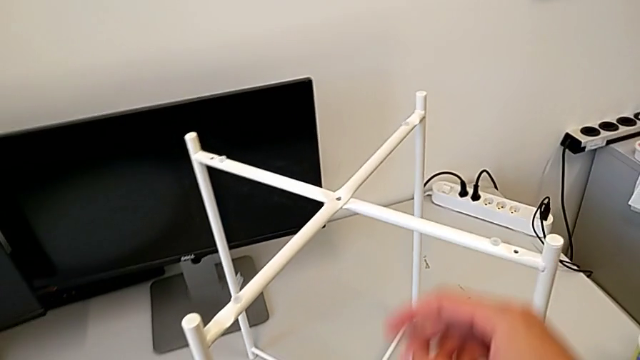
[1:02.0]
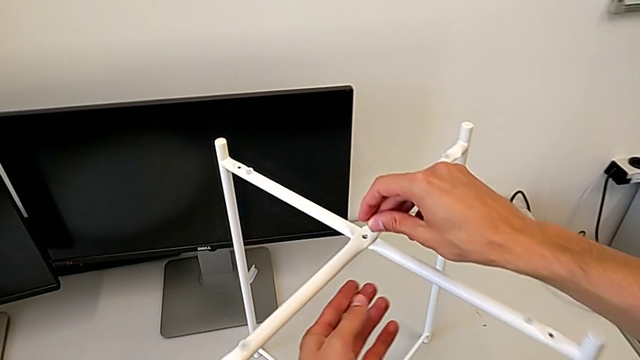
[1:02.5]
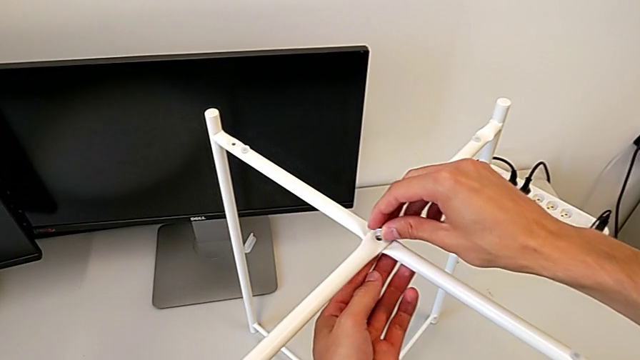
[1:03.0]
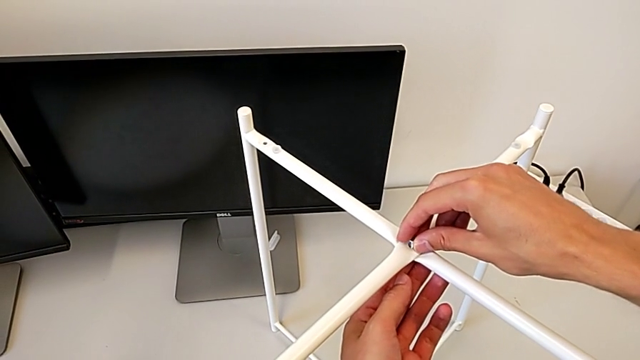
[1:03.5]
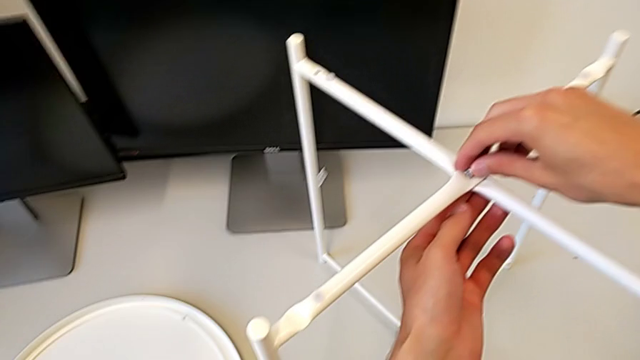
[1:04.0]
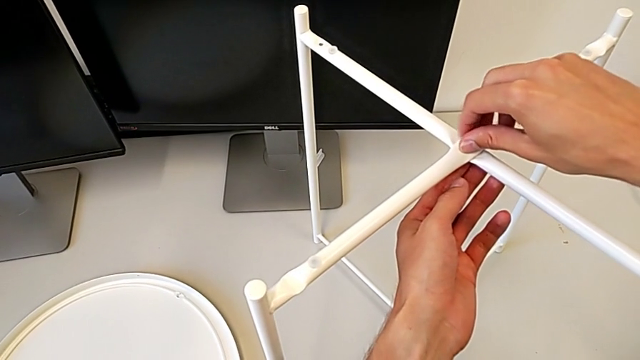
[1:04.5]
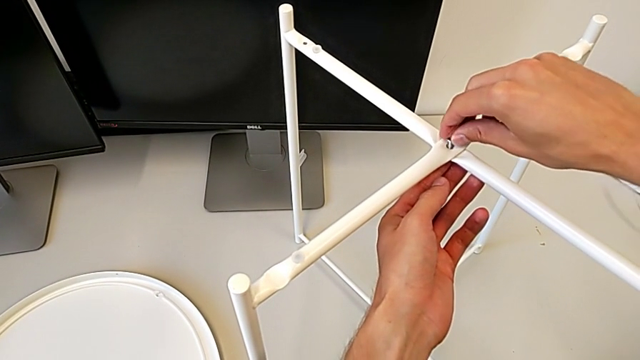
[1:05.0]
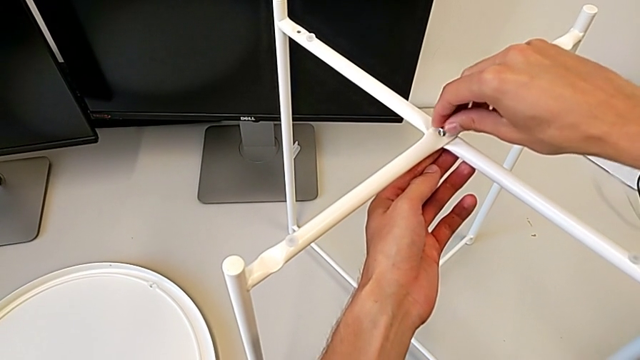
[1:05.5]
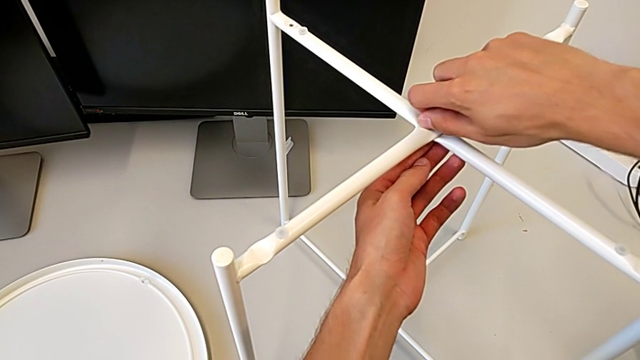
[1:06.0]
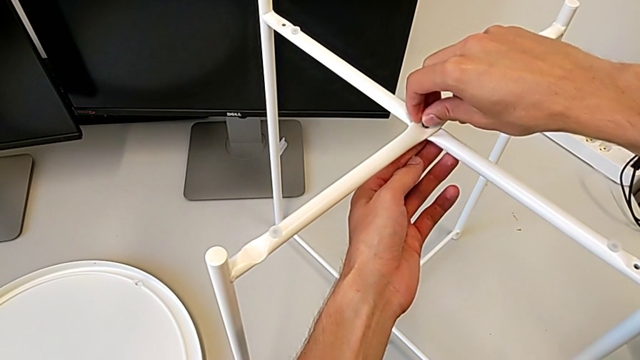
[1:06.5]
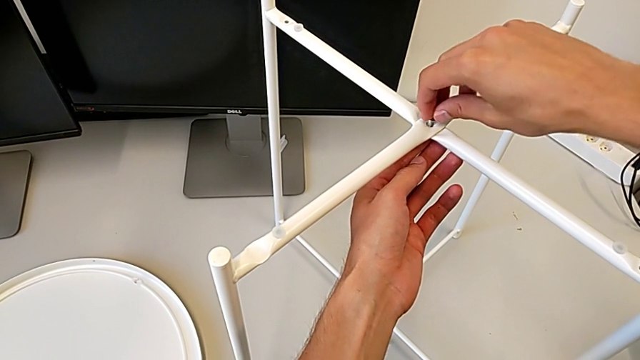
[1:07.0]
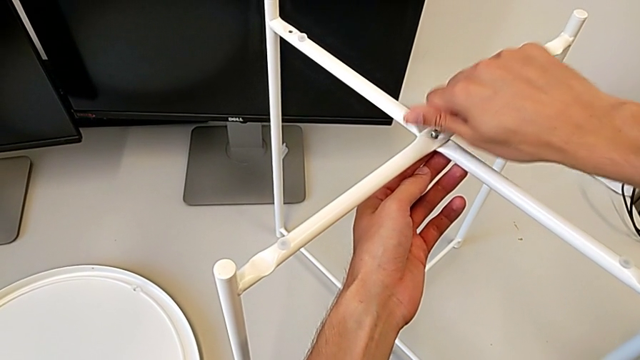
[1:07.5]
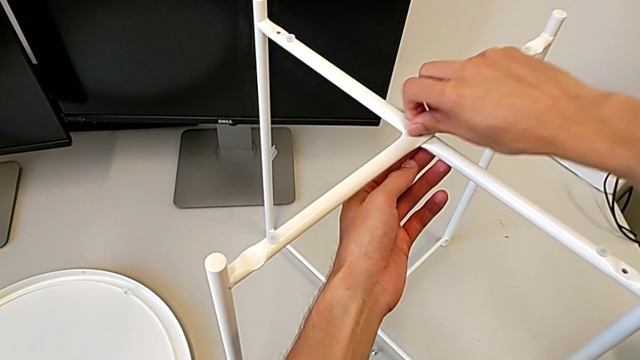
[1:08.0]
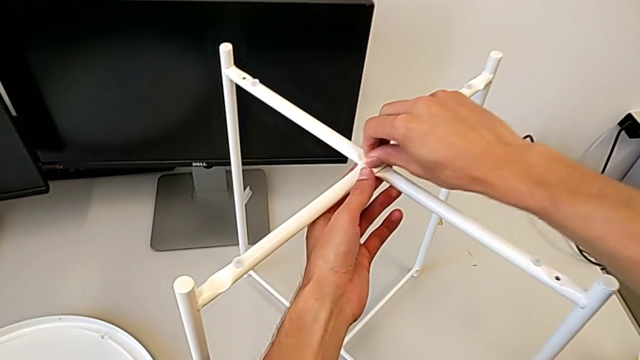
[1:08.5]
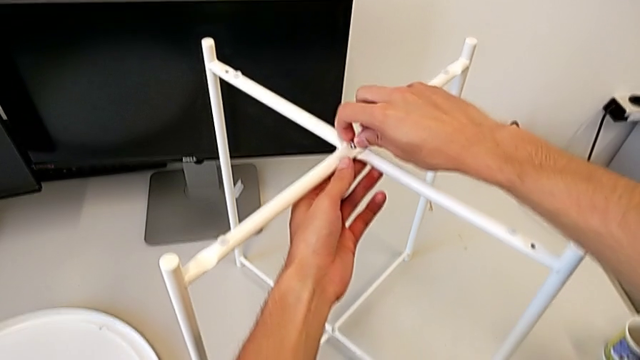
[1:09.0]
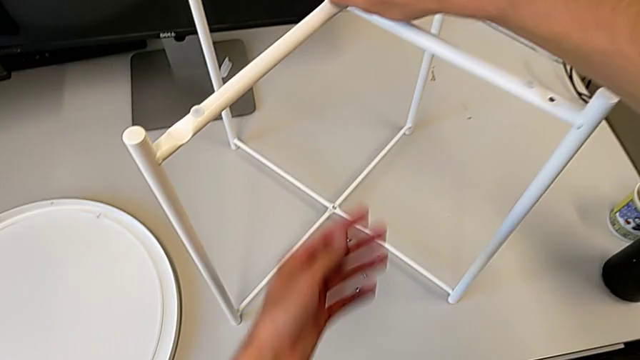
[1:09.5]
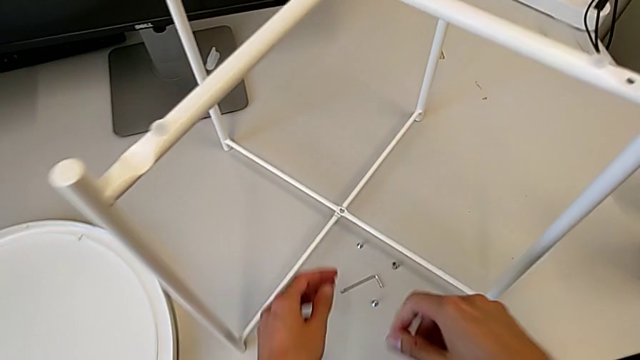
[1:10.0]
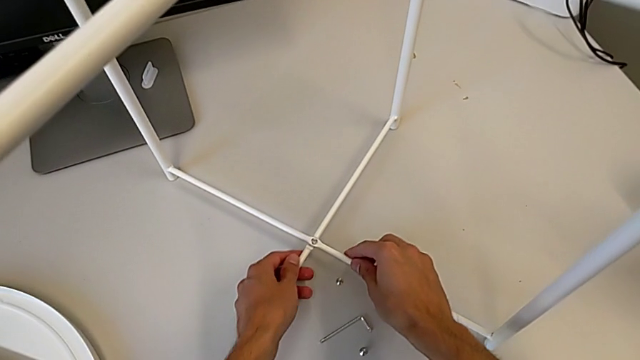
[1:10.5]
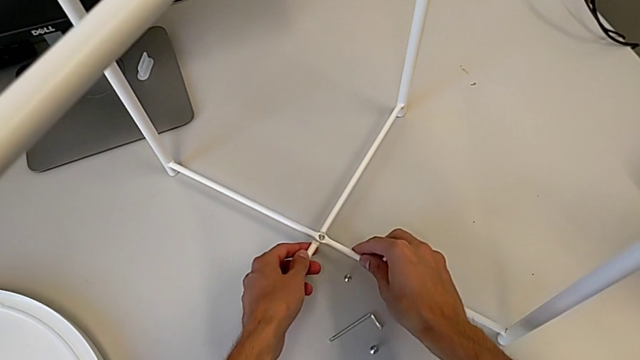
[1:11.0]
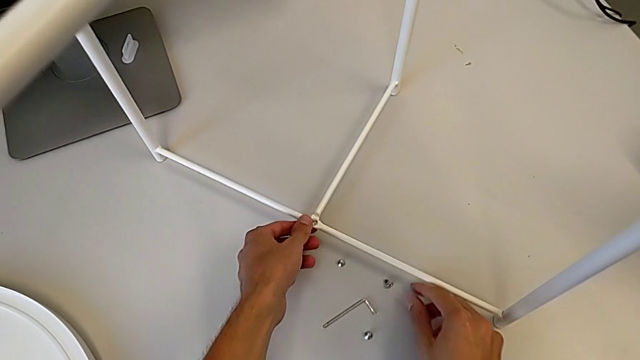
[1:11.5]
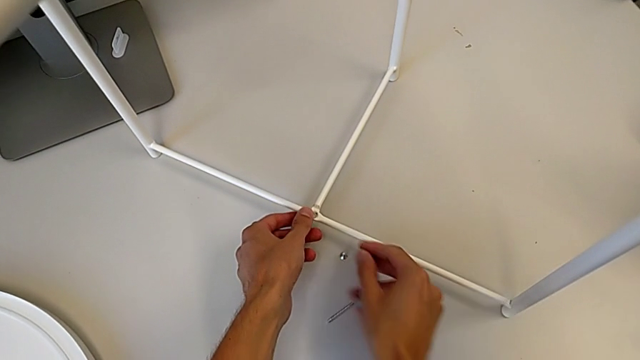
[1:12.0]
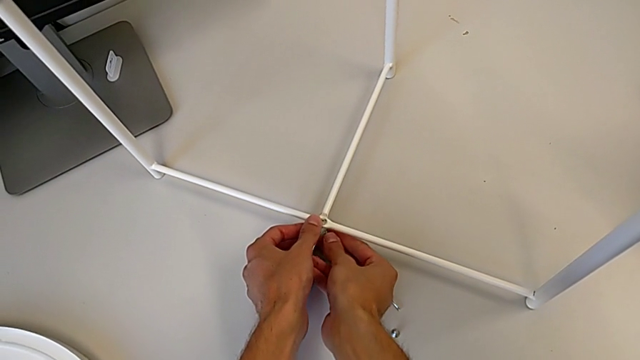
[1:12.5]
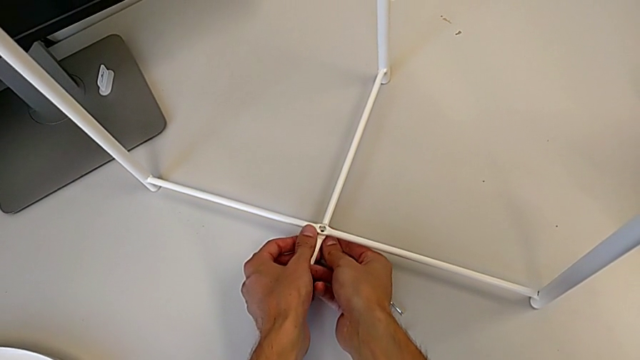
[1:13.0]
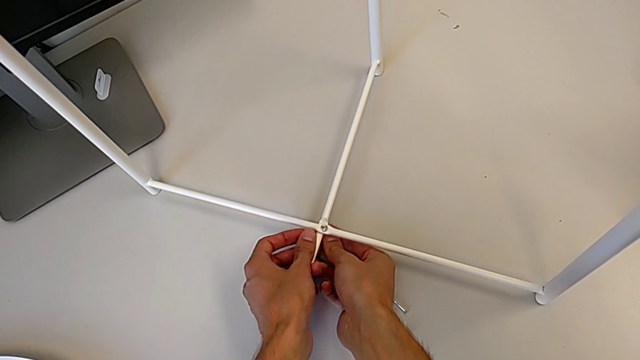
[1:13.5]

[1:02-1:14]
The camera wearer is assembling the table legs. They place the hex socket head, turn it, align the leg and wrongly grab the hex socket head.

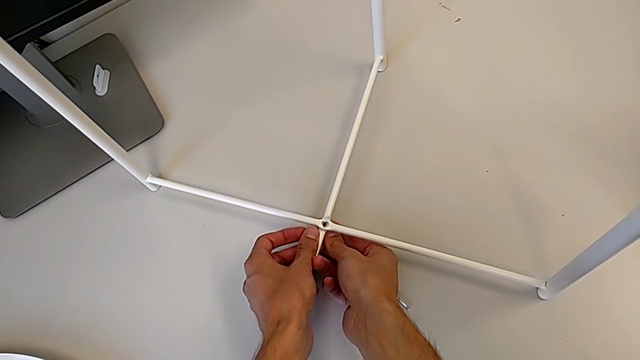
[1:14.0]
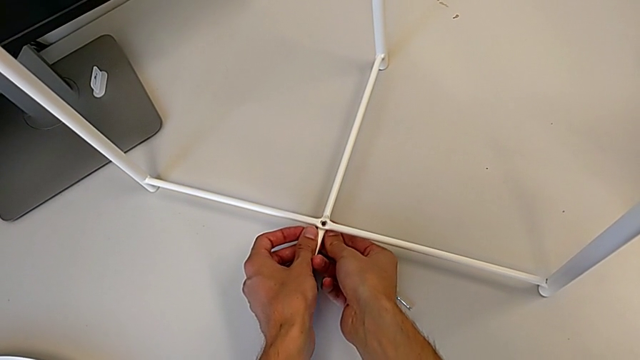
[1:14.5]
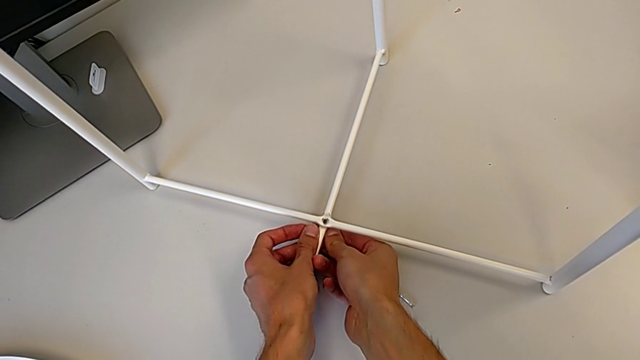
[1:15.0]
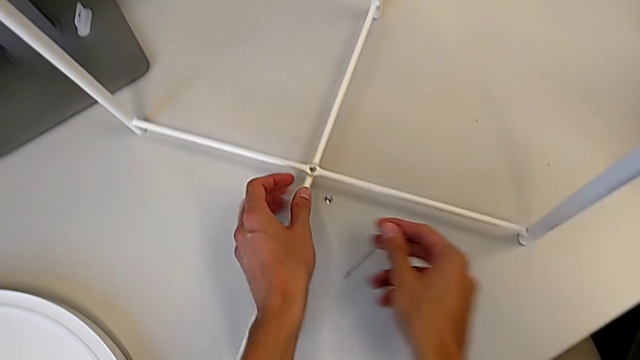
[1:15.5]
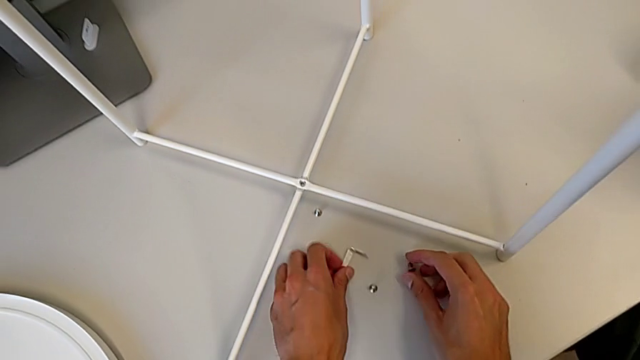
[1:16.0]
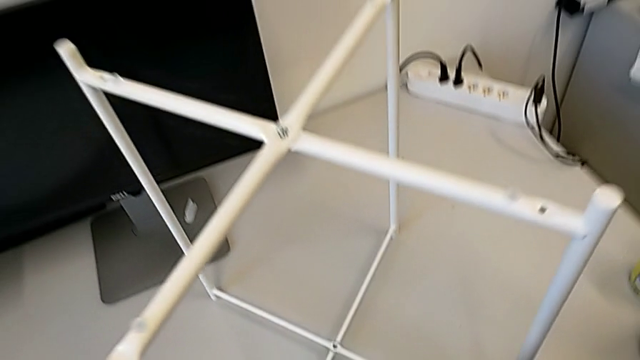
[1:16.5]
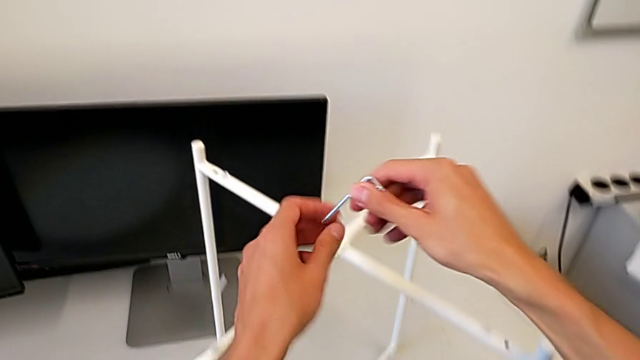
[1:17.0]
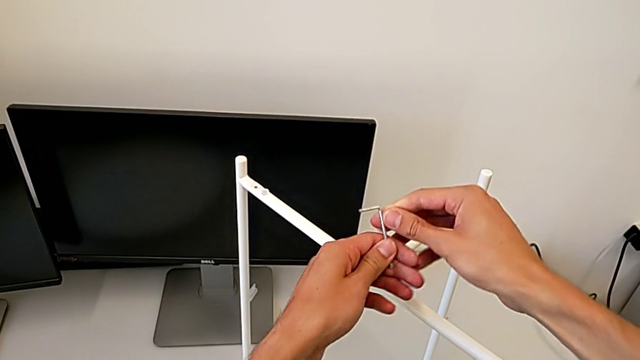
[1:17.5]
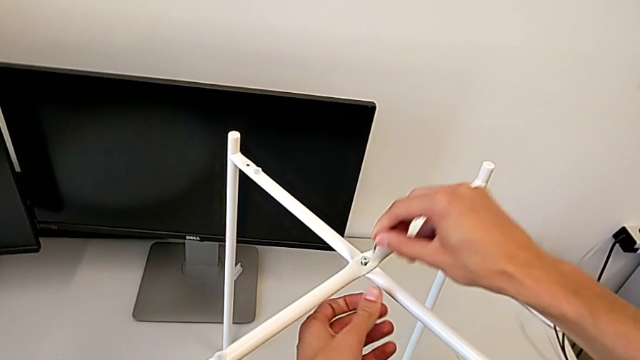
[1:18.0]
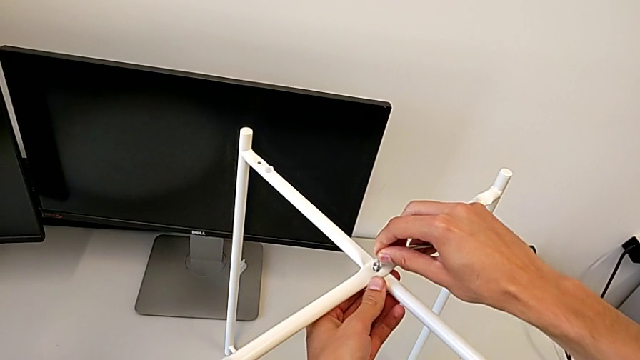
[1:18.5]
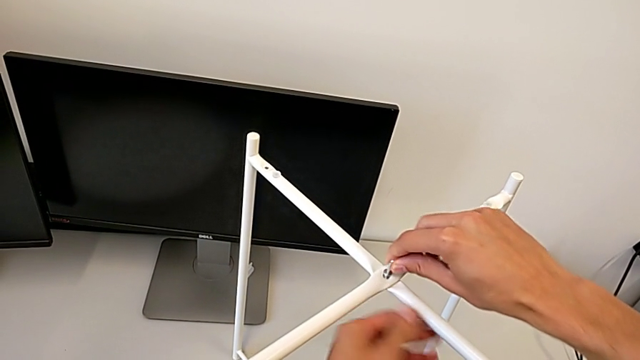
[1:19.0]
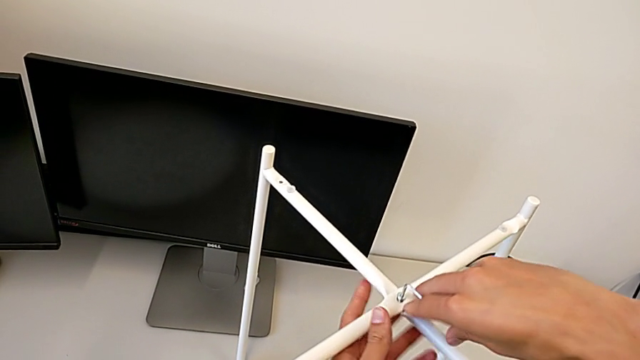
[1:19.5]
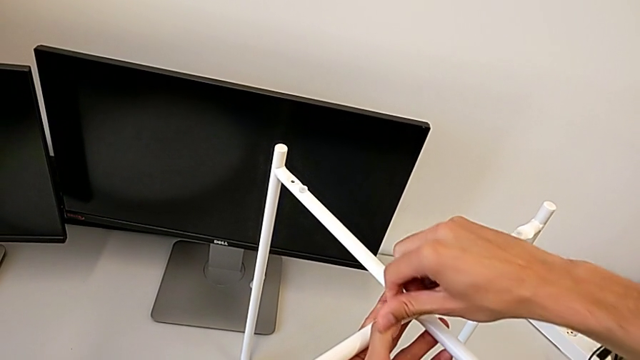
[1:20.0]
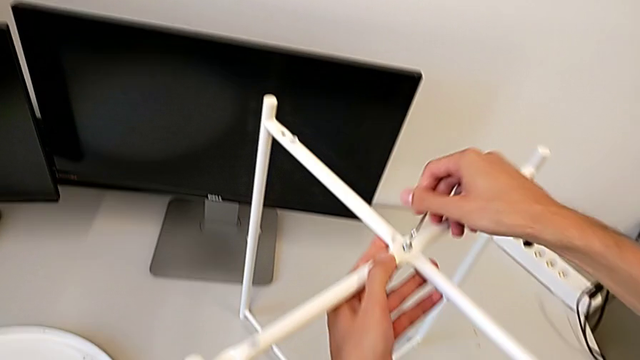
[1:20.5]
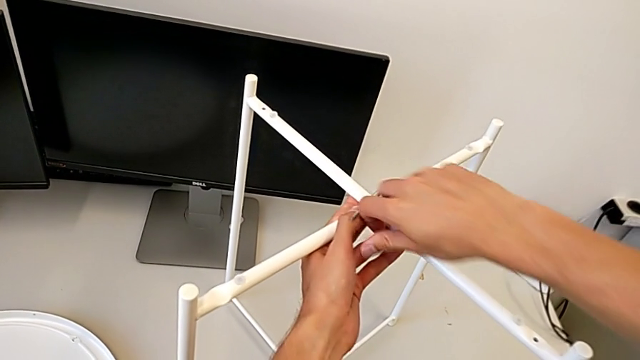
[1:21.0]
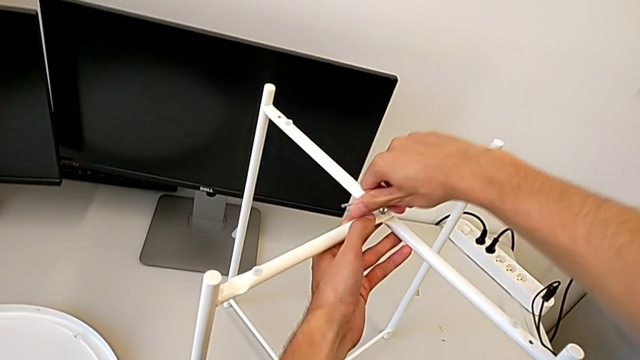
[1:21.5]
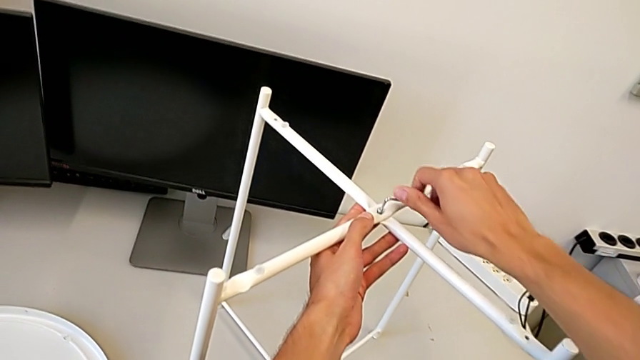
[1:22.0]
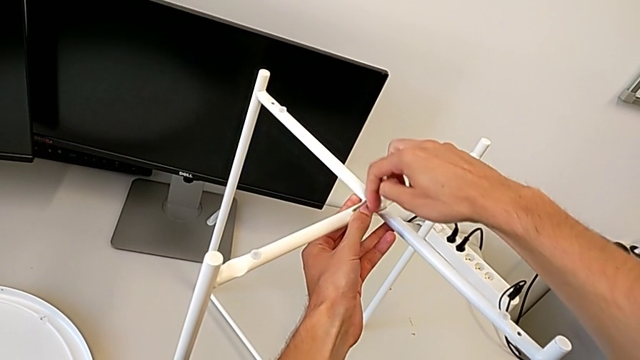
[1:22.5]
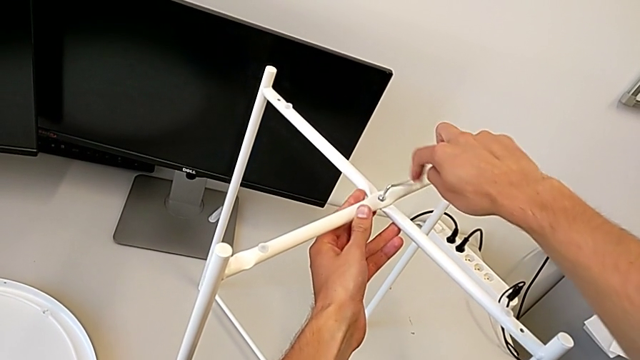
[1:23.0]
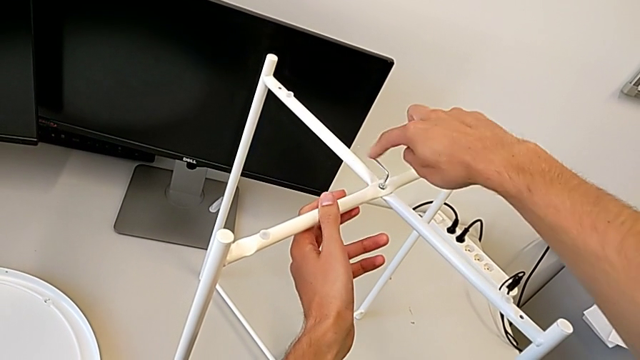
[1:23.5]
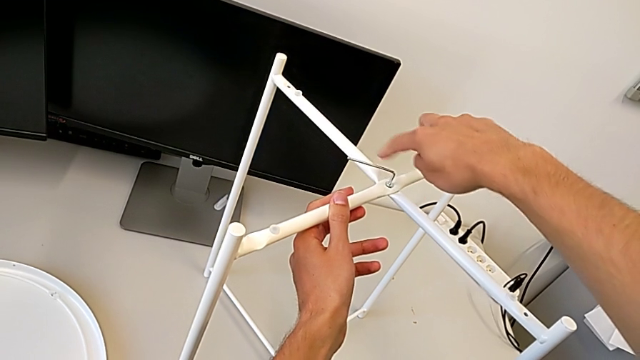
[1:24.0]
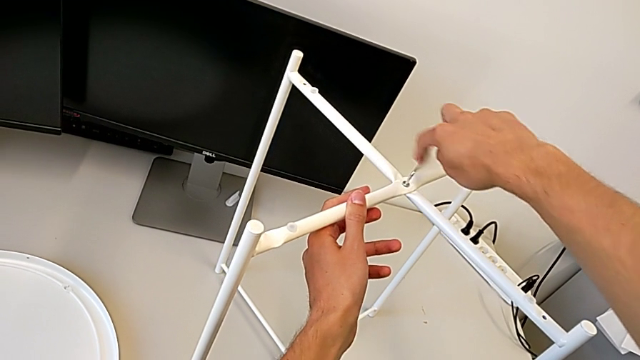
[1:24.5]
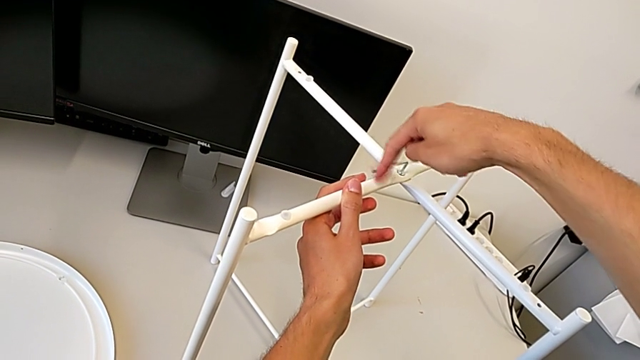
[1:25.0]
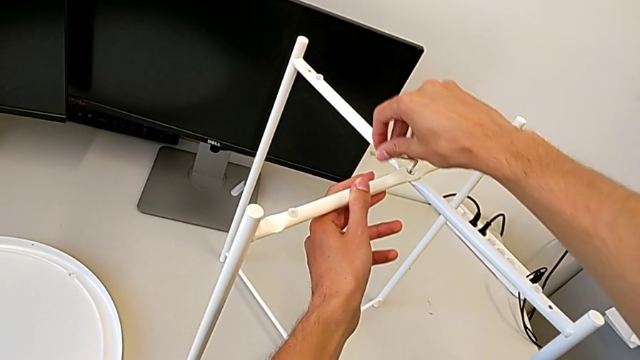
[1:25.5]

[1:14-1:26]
The camera wearer is assembling the table legs. They grab the Allen wrench and begin to screw the hex socket head.
